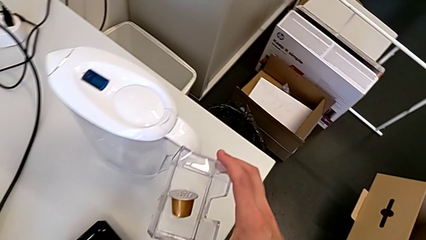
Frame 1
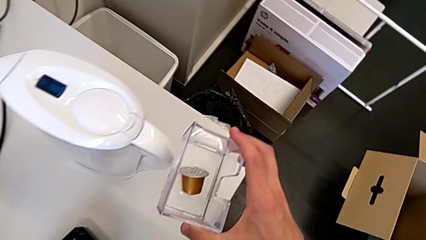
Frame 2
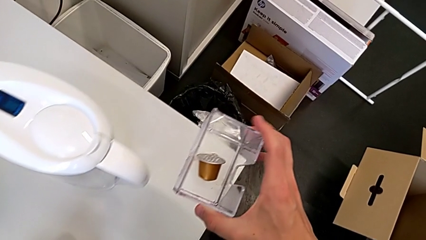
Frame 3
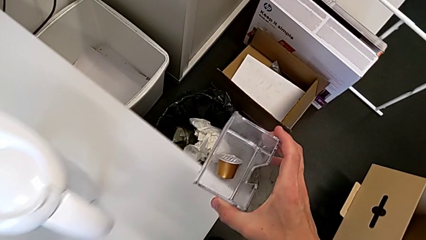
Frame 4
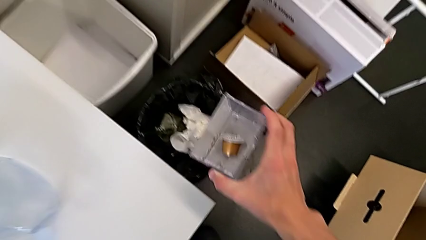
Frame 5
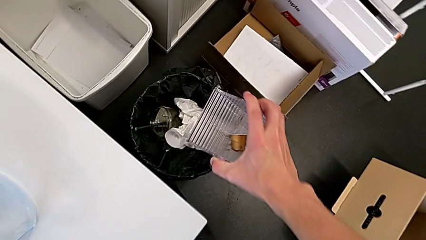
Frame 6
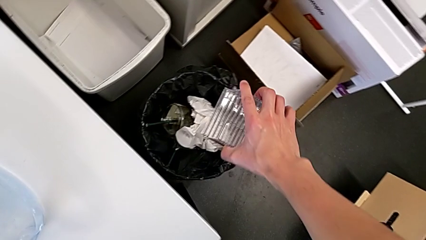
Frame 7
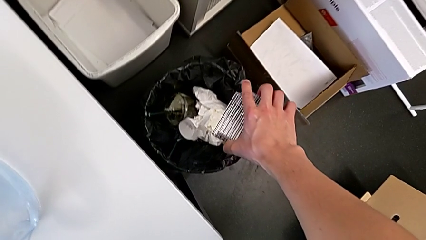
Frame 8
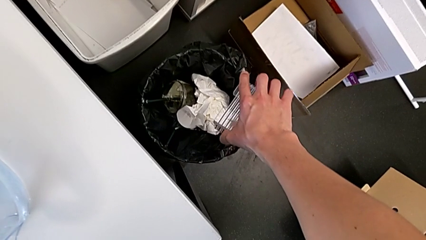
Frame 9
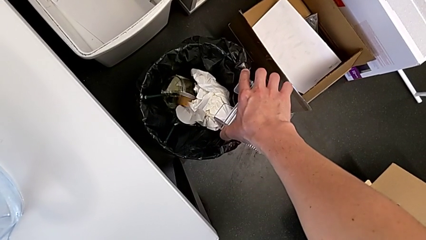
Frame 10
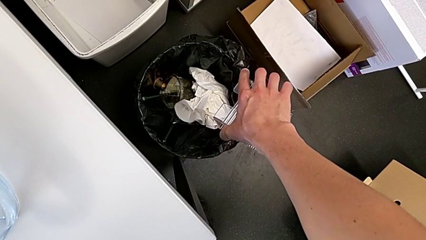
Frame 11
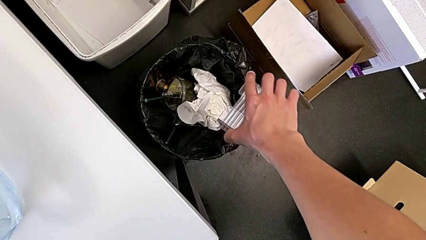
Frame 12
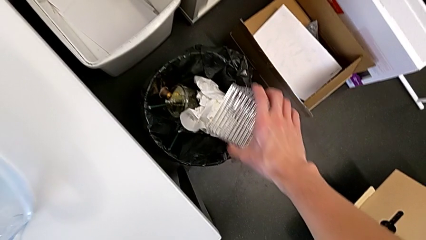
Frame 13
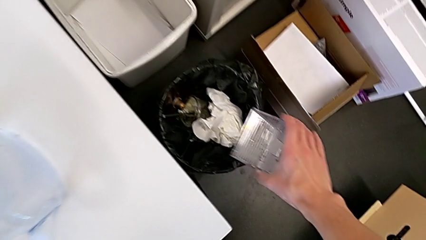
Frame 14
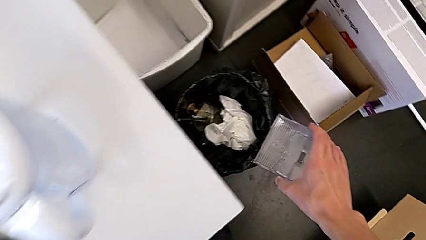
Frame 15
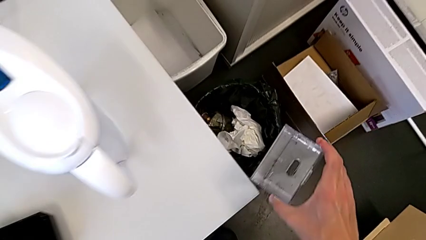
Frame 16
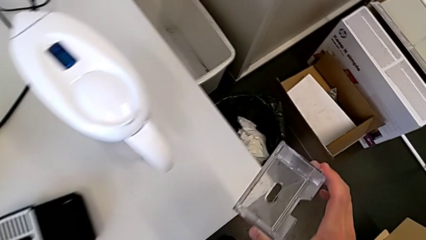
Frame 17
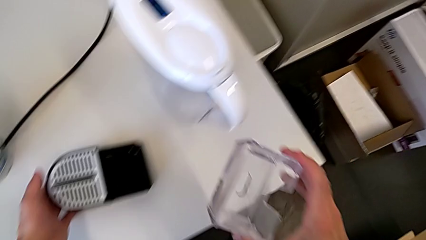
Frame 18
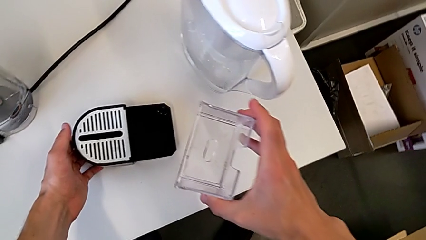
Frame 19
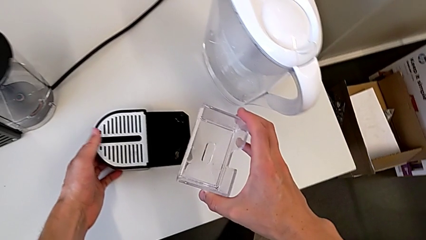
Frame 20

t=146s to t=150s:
The camera wearer is emptying the capsule container. They pull the coffee capsule and withdraw the capsule container.

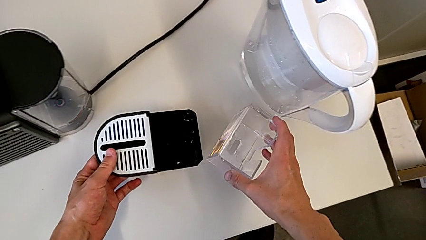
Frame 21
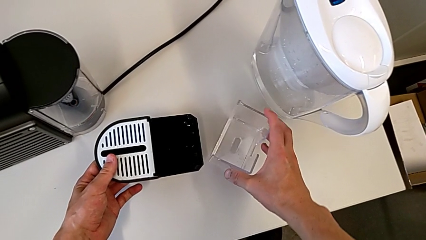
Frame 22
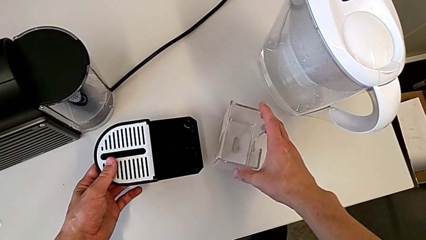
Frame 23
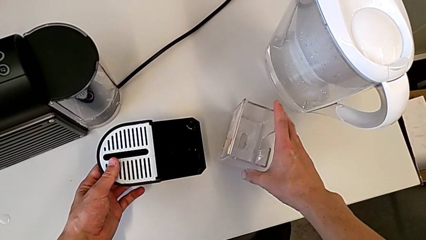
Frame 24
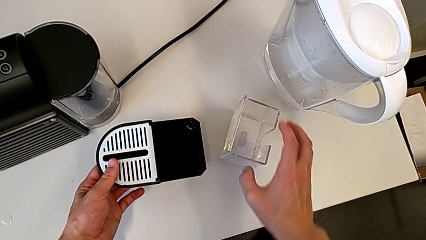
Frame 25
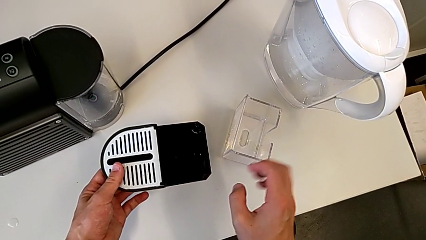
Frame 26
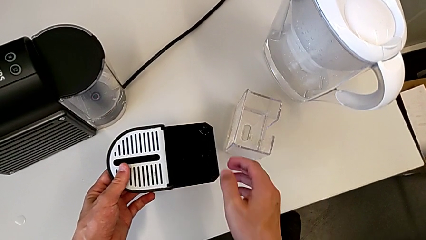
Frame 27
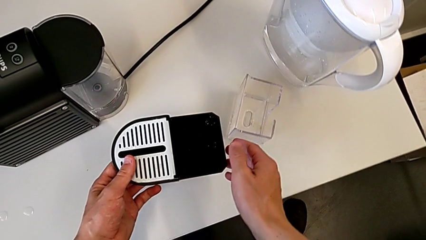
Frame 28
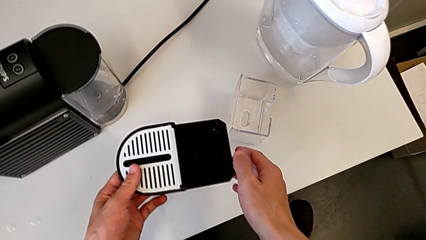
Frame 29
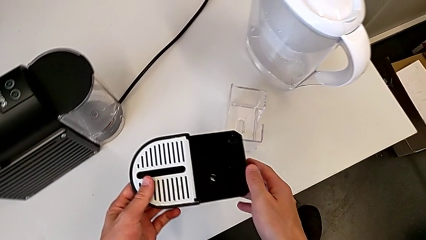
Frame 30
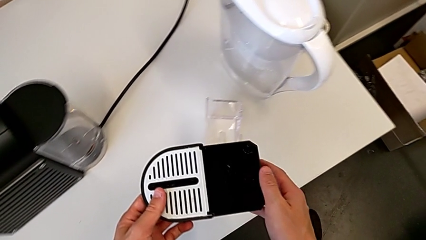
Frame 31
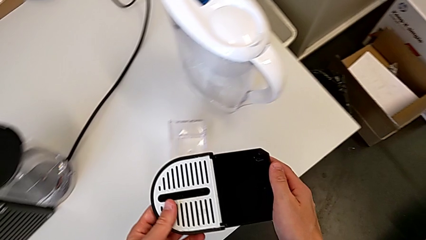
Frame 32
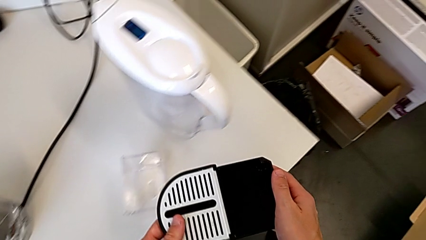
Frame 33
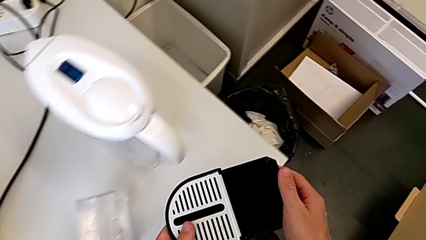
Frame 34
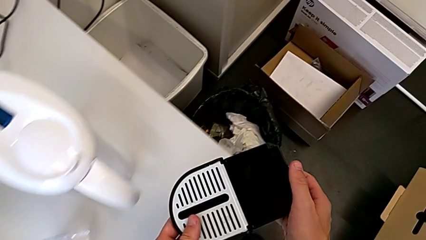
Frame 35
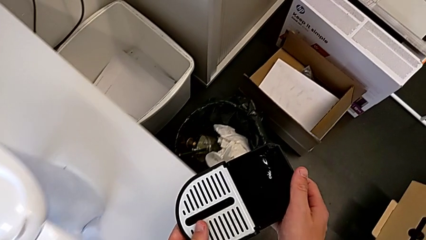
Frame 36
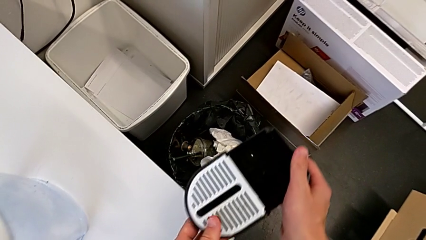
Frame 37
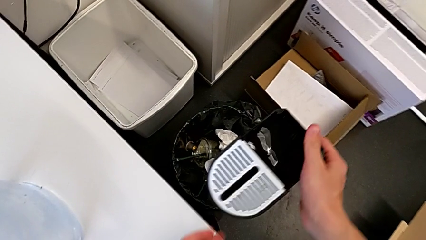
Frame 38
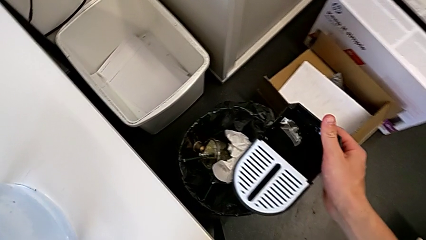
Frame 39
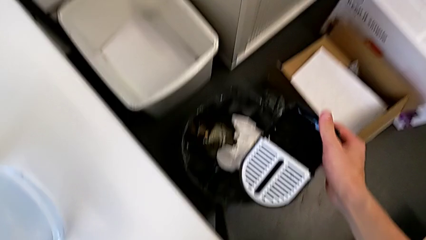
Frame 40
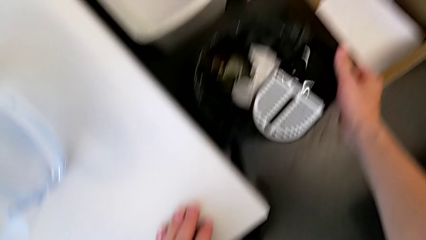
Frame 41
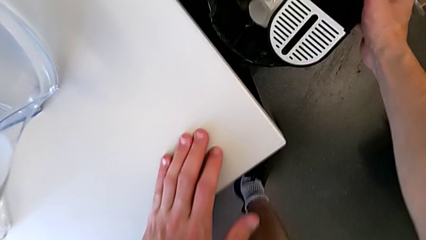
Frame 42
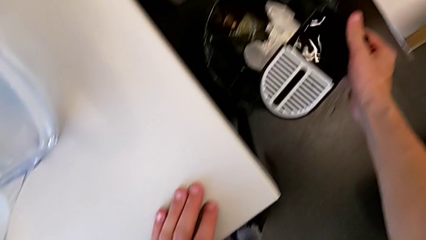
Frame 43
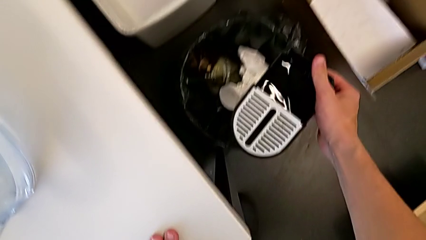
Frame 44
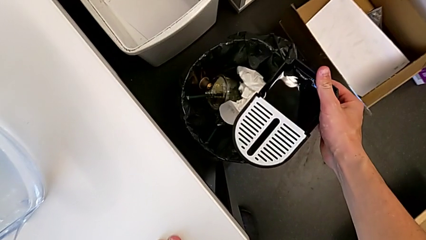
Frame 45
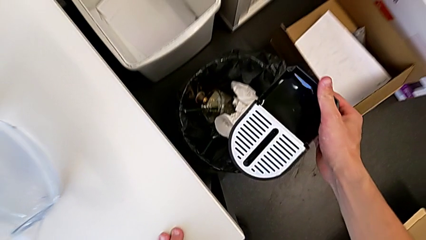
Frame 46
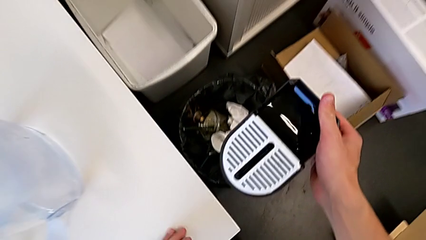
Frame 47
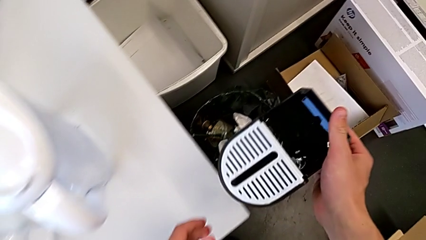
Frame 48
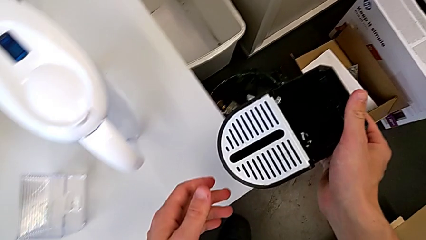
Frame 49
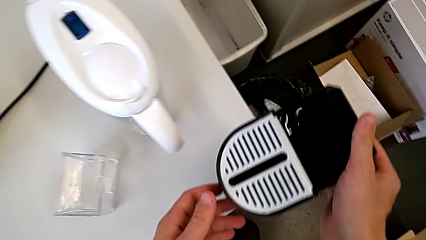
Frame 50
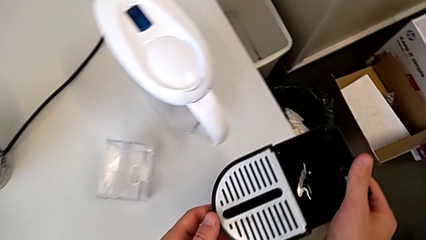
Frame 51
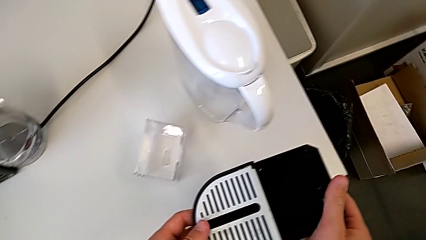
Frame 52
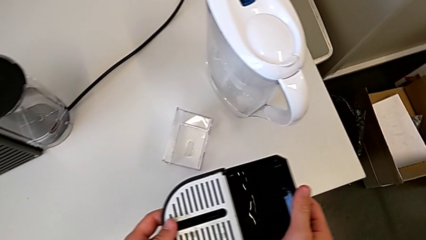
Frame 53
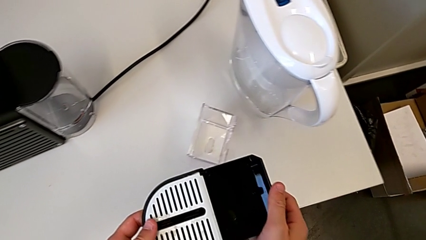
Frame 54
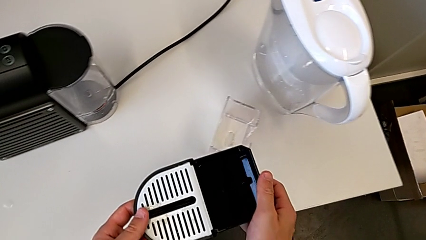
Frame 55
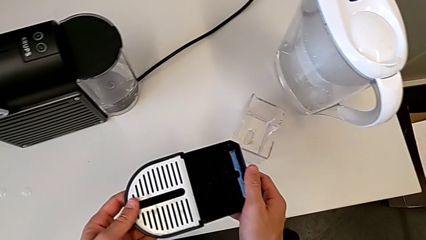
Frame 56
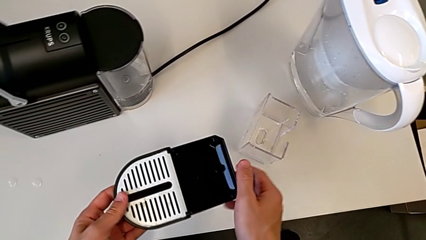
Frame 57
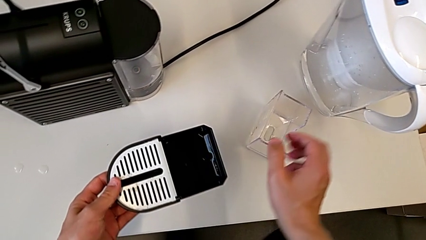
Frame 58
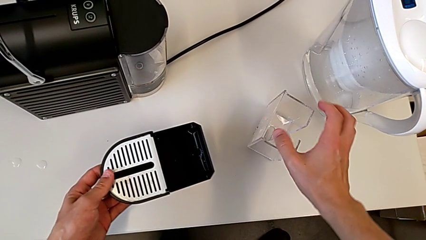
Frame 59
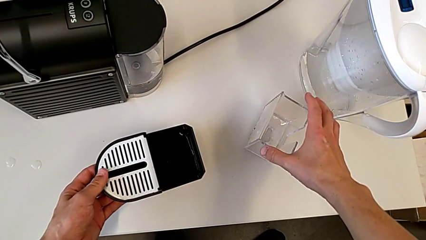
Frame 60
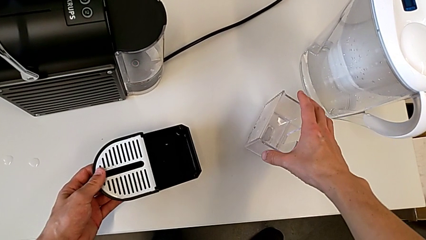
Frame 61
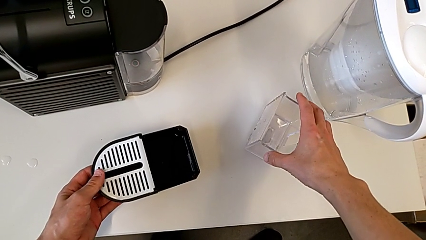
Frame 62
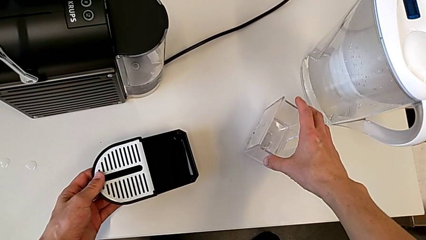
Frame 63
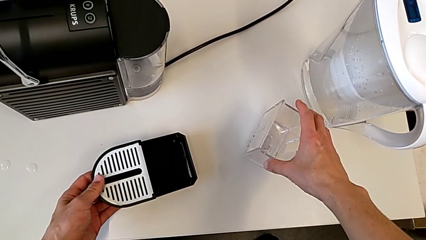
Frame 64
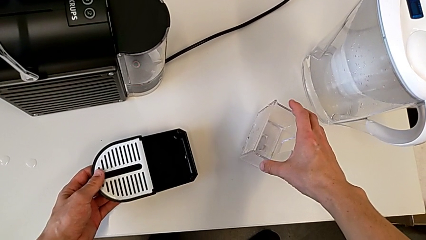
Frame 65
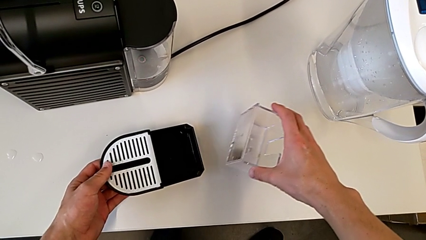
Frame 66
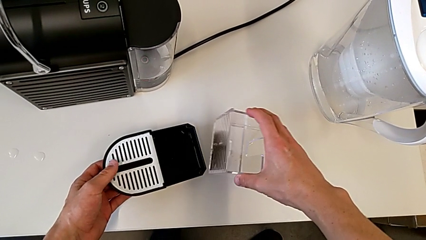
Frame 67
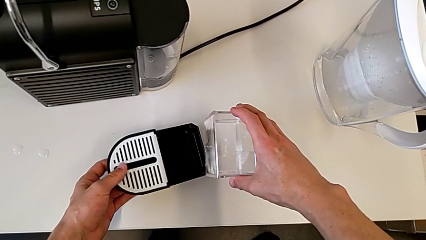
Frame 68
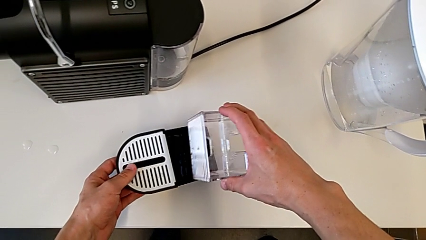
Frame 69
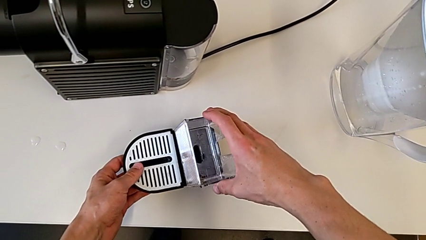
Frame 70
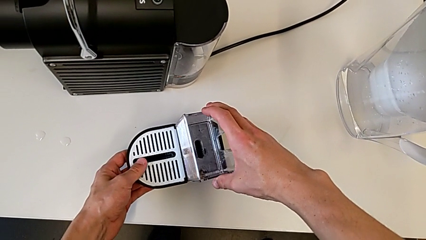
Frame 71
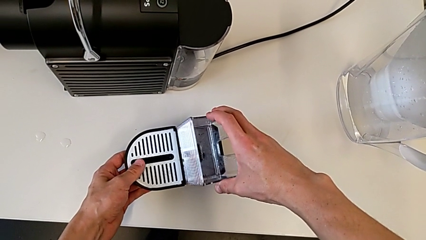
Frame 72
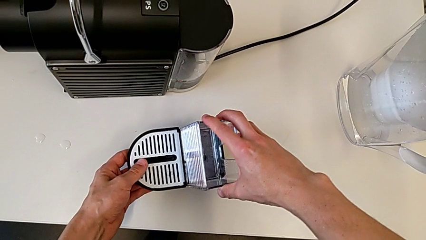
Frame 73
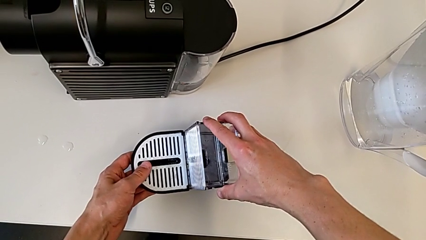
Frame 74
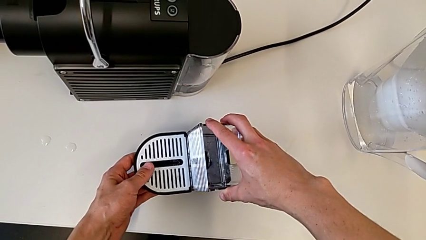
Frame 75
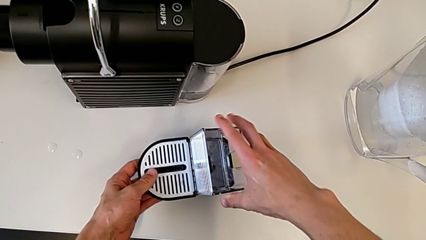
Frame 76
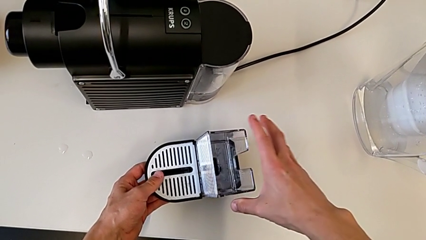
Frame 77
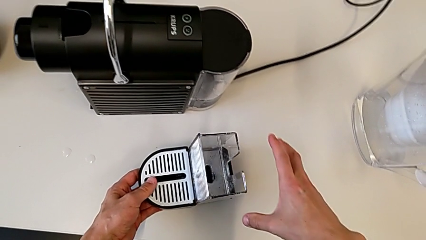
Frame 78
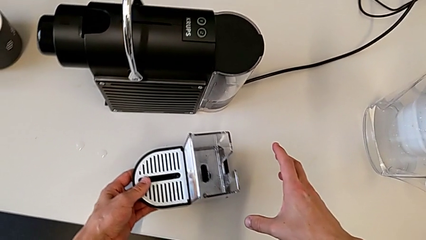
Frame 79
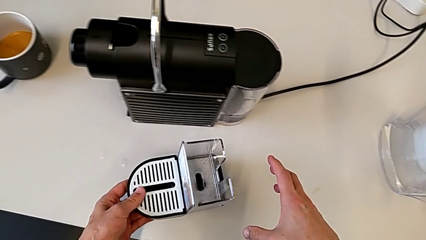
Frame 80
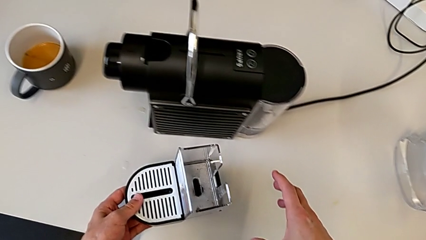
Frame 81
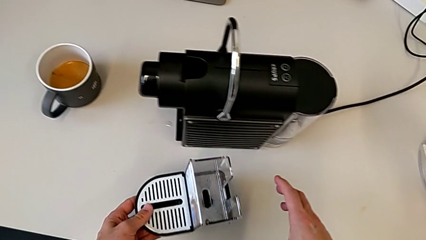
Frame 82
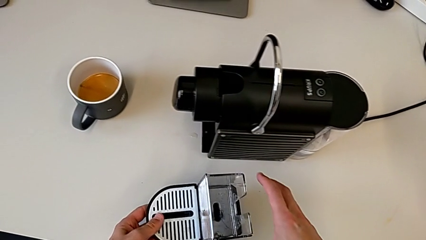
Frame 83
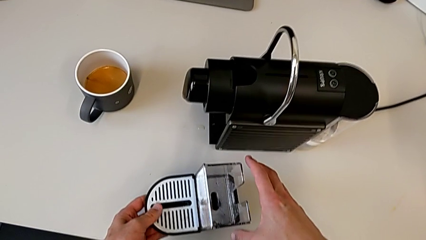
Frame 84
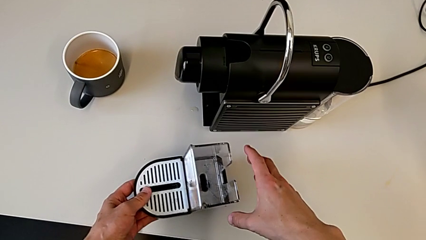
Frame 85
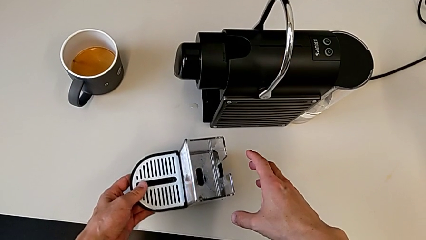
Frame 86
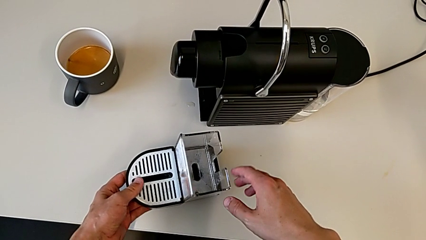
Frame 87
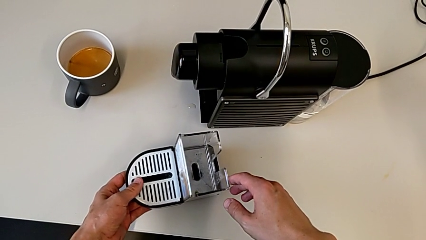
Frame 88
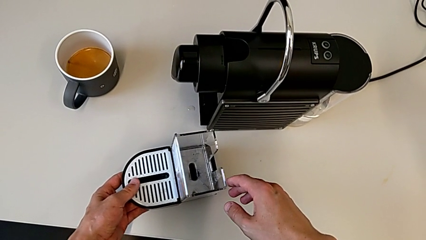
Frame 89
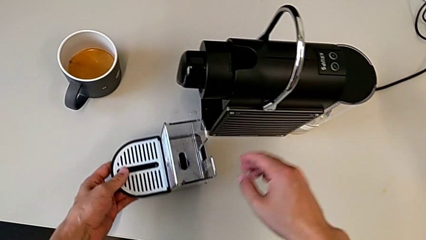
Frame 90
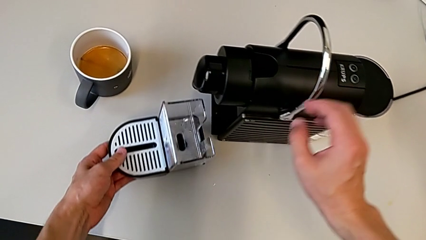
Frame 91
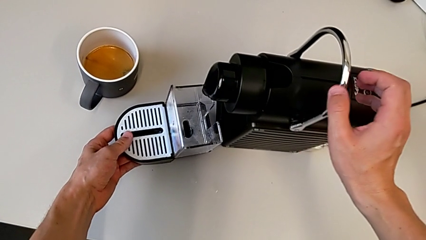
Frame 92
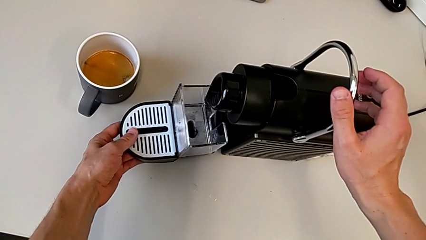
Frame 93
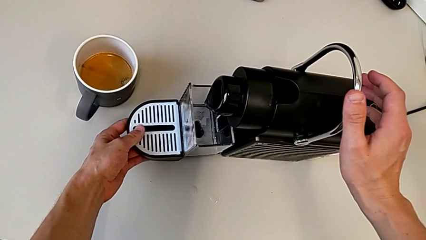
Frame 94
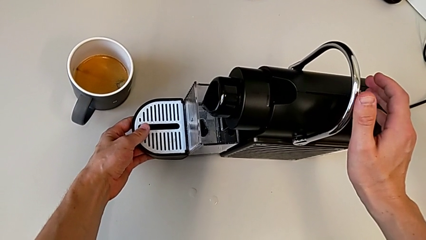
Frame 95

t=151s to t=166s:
The camera wearer is assembling the drip tray on the capsule coffee machine. They place the capsule container and wrongly place the drip tray, putting the capsule container in the trash. They withdraw the drip tray, grab the capsule container, lift it and assemble it.
